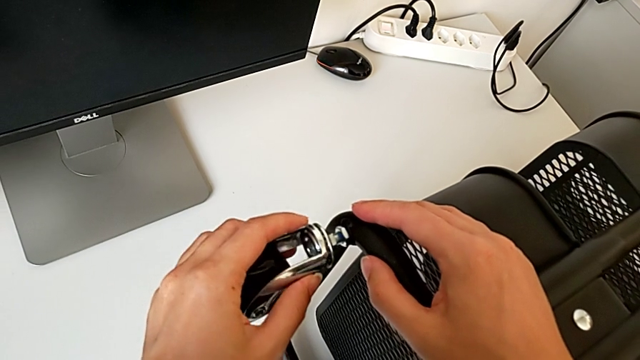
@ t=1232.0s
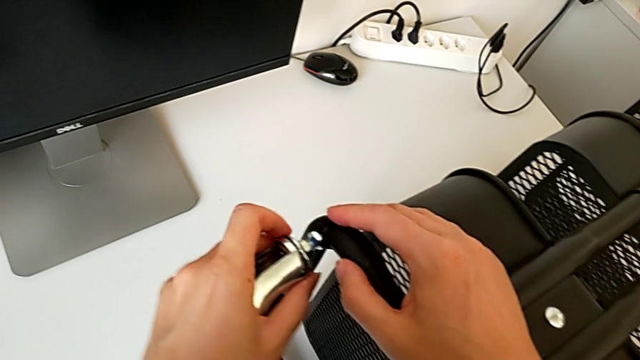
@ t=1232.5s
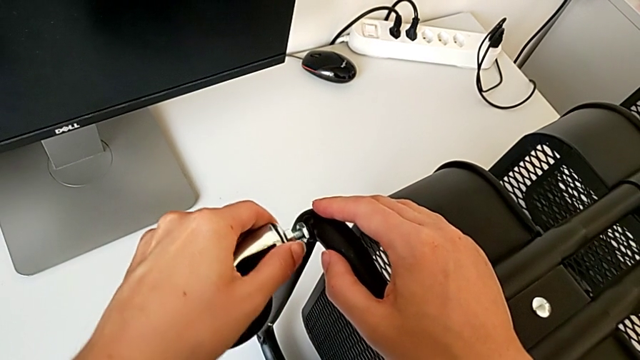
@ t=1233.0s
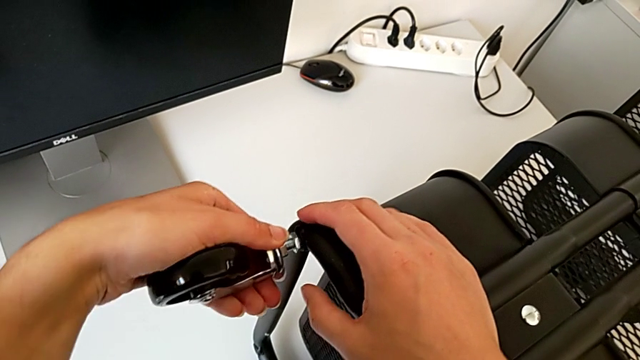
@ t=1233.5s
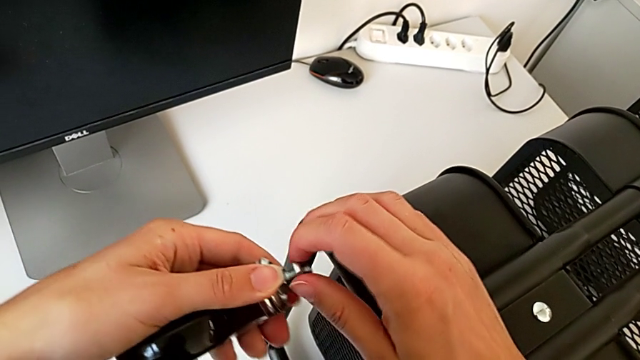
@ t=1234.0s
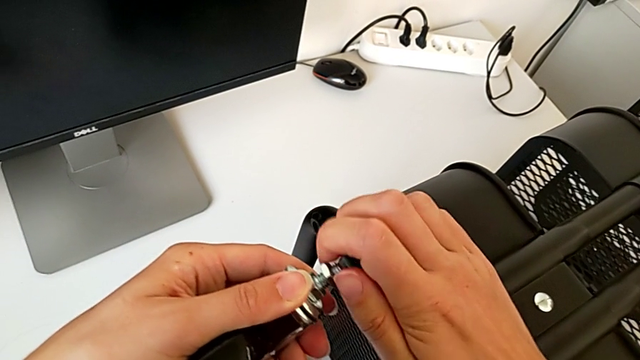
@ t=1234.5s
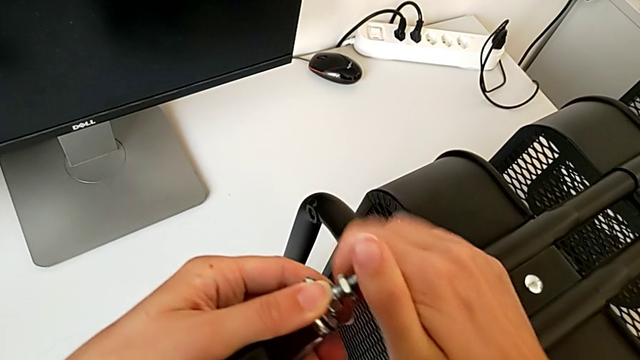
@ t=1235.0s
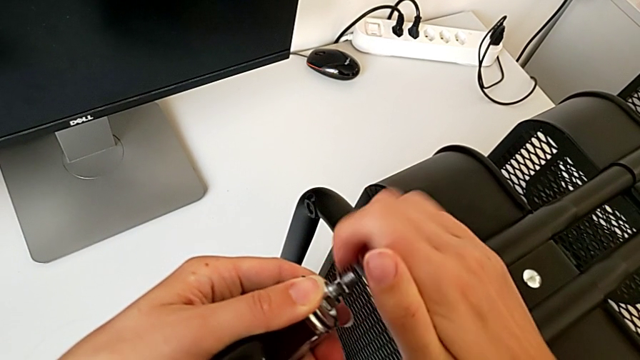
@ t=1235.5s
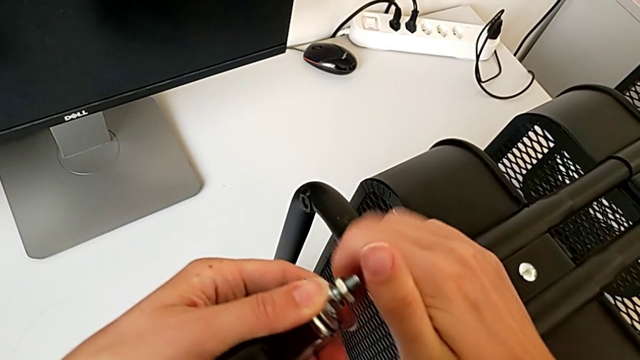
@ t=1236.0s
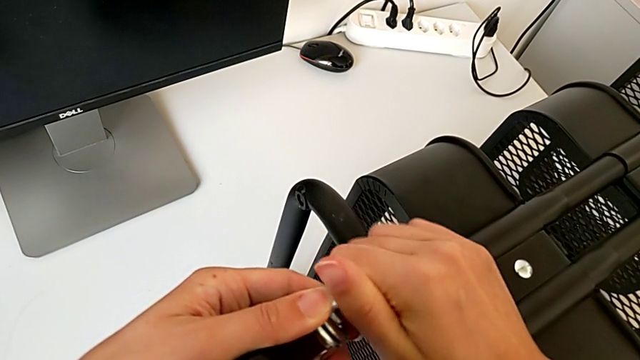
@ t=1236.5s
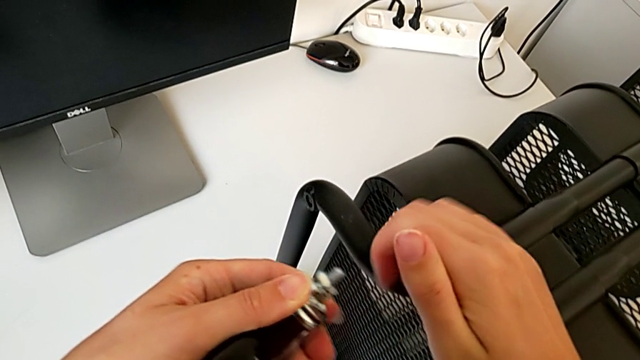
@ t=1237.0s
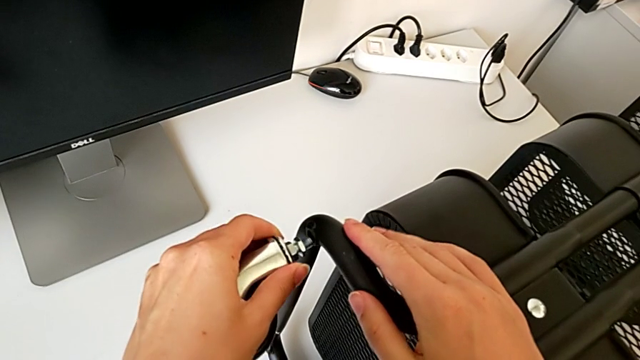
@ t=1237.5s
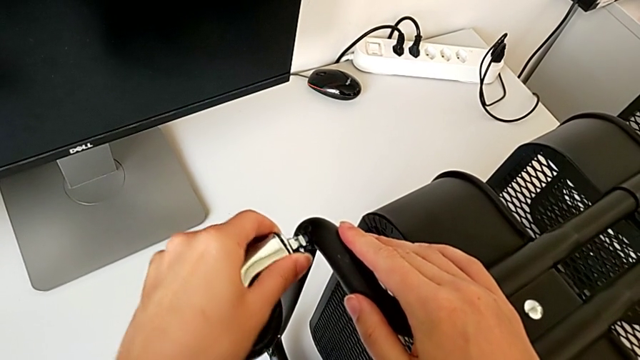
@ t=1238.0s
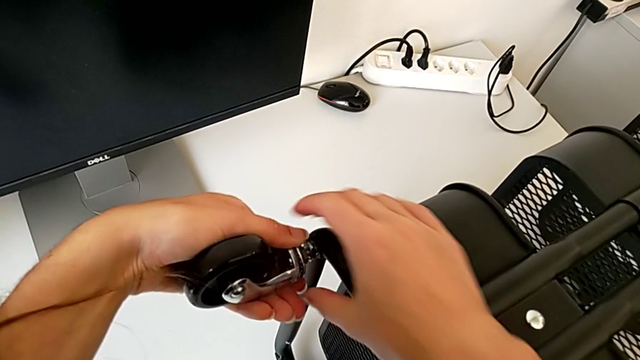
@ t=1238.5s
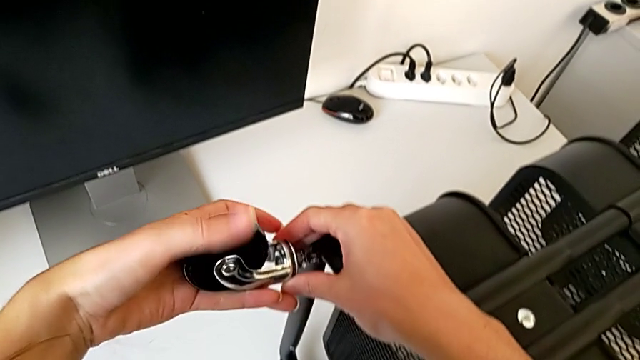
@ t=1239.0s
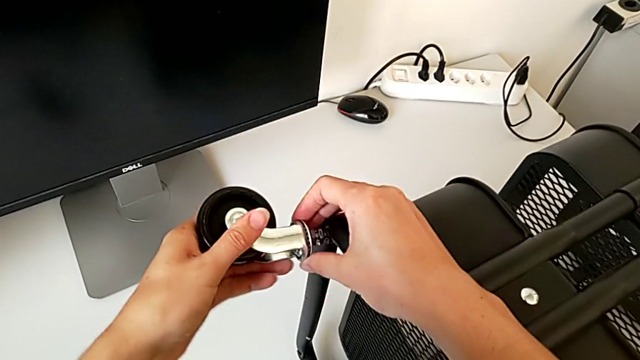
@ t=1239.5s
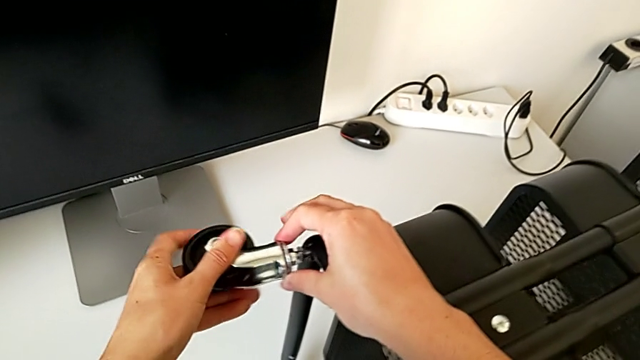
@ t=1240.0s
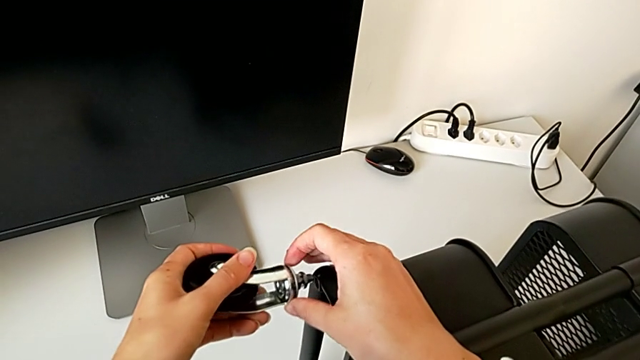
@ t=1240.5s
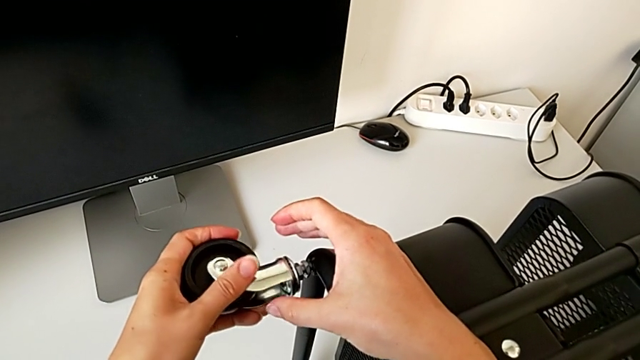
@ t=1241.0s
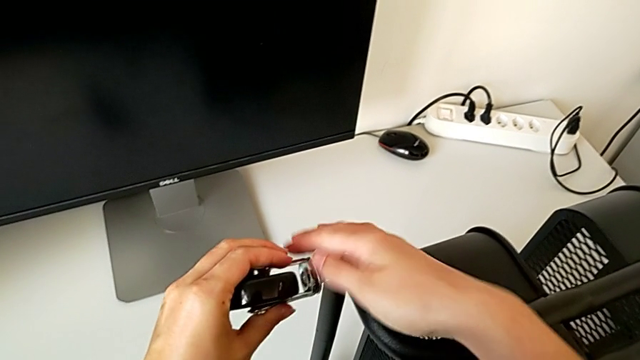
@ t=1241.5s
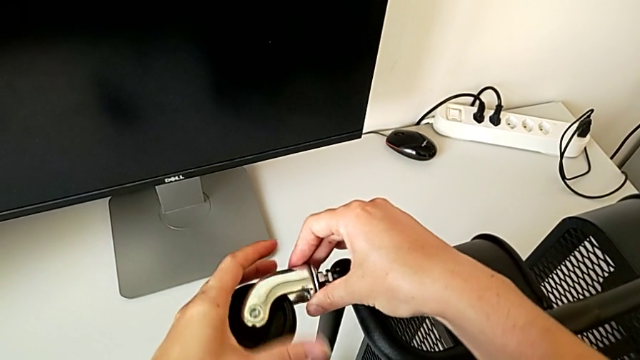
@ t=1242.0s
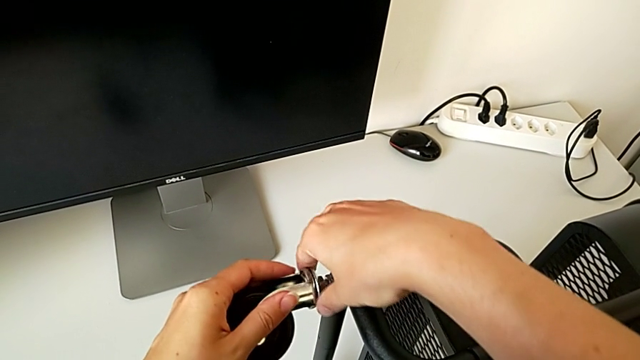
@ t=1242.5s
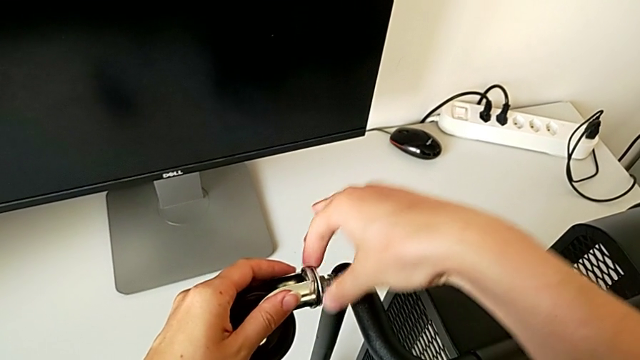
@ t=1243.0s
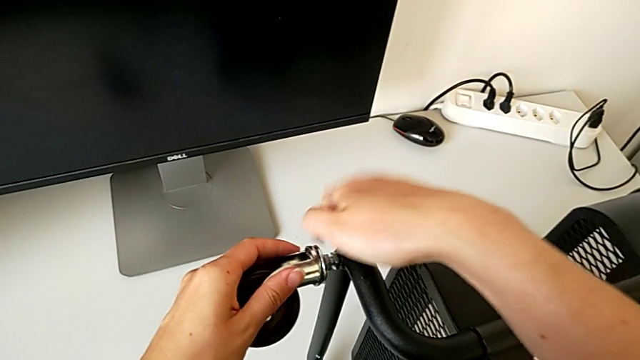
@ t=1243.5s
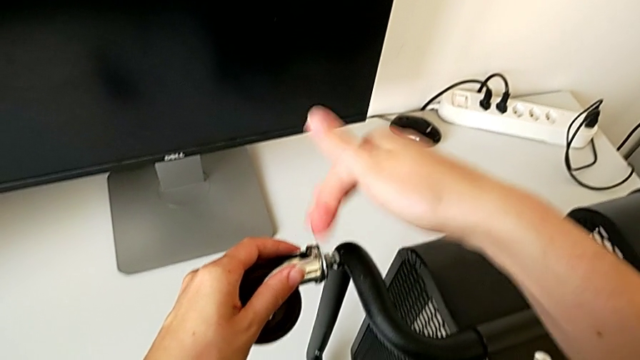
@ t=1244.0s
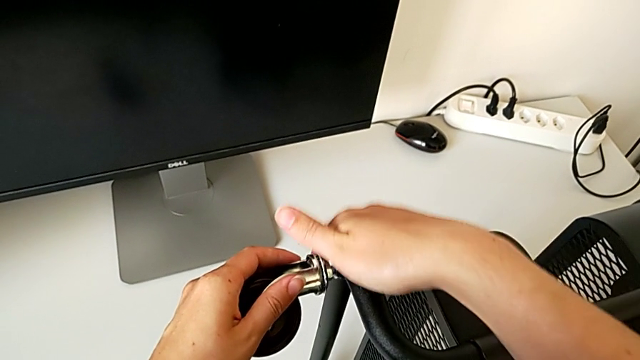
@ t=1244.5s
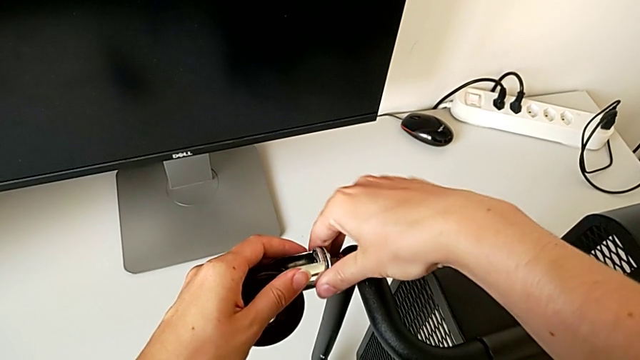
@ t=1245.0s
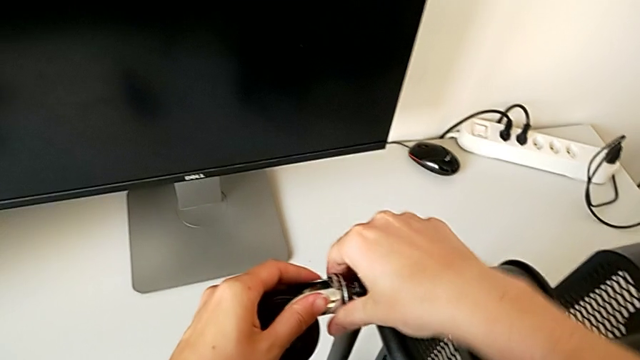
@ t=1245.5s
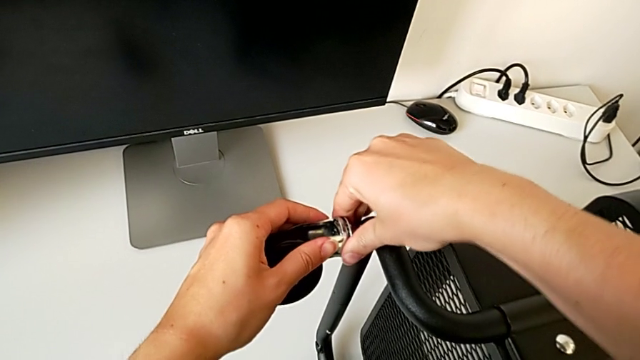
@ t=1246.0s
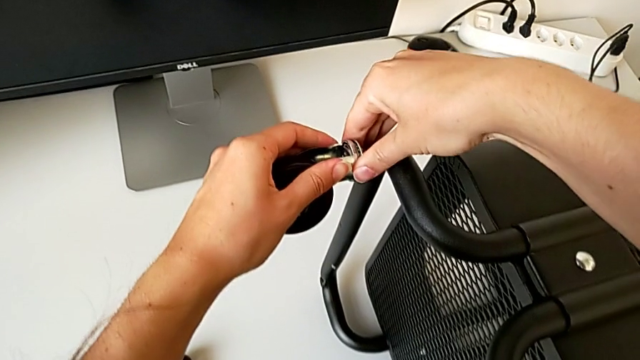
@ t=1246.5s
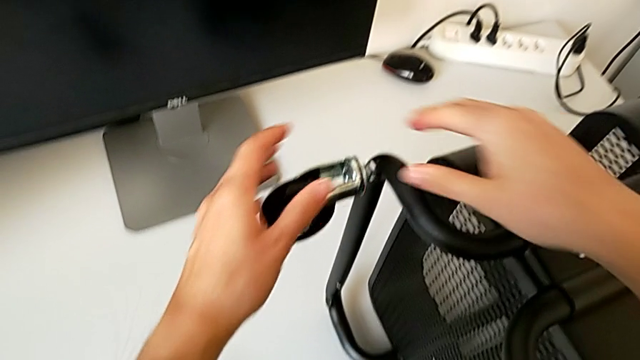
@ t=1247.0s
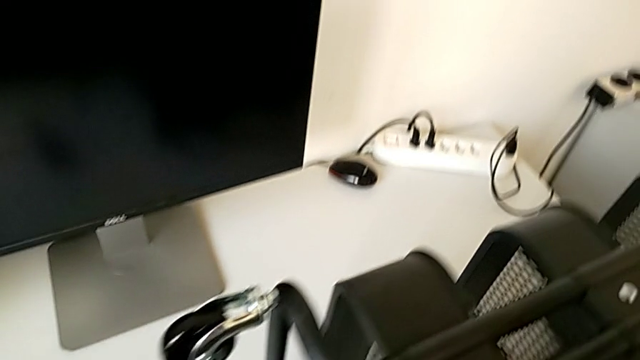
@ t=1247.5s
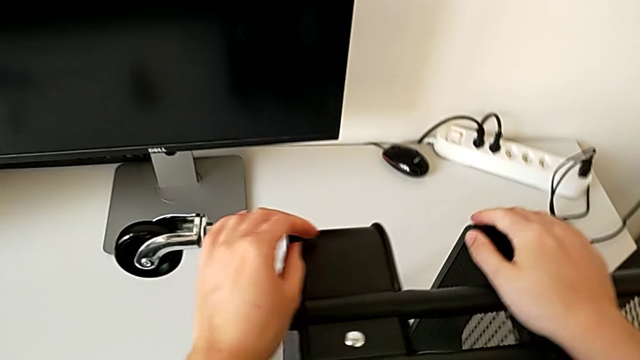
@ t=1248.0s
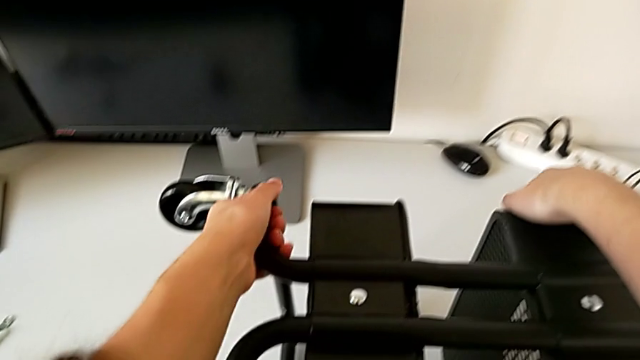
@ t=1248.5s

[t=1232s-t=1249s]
The camera wearer is placing the second wheel on the rolling cart. They wrongly screw the hexagon cap nut.

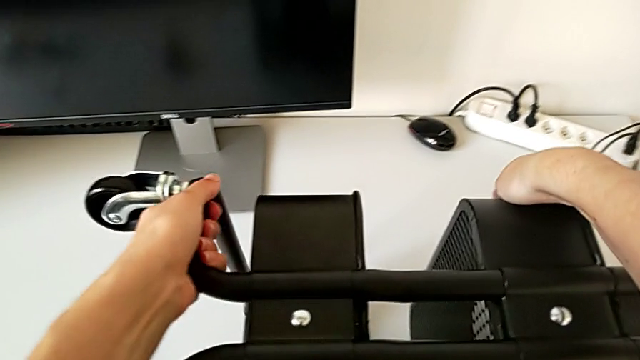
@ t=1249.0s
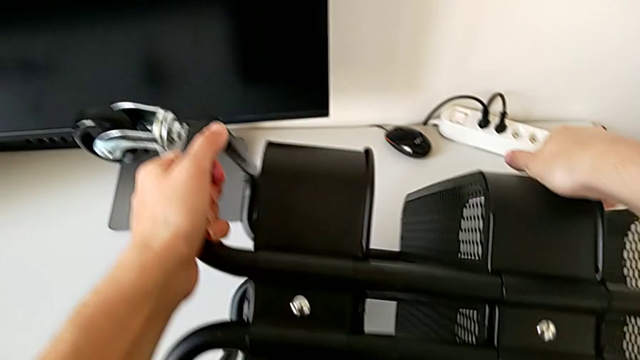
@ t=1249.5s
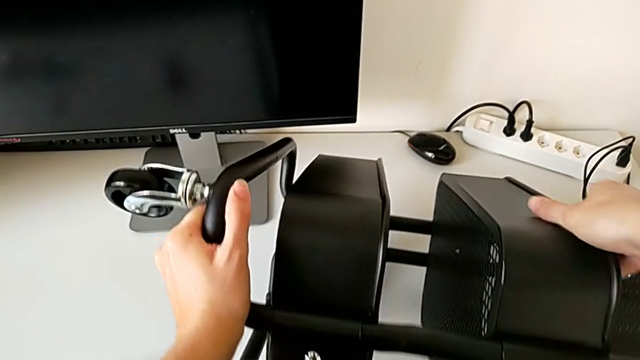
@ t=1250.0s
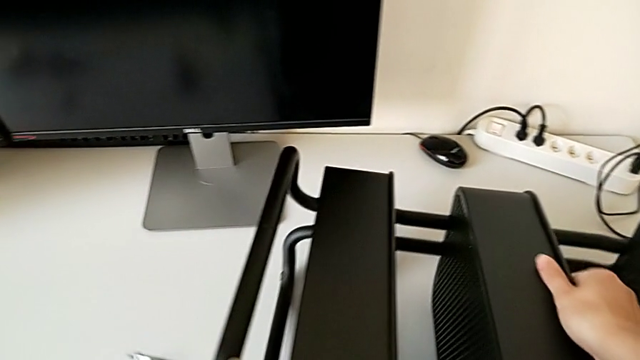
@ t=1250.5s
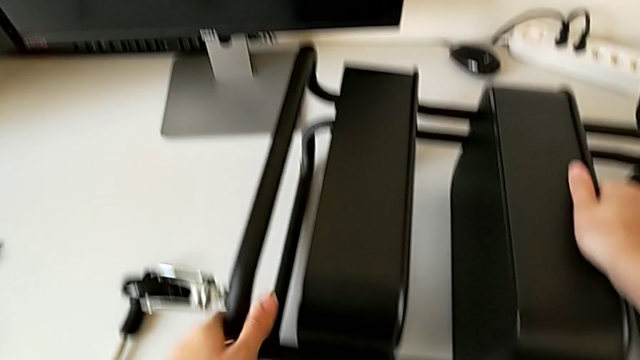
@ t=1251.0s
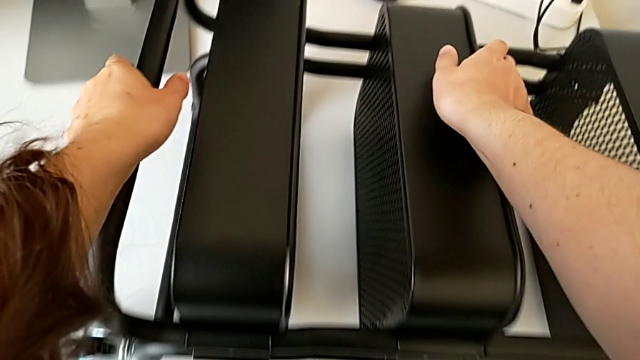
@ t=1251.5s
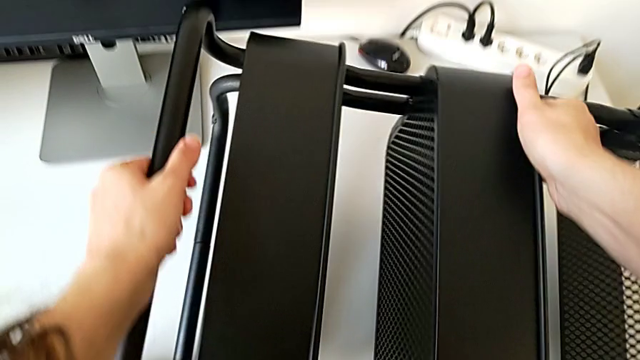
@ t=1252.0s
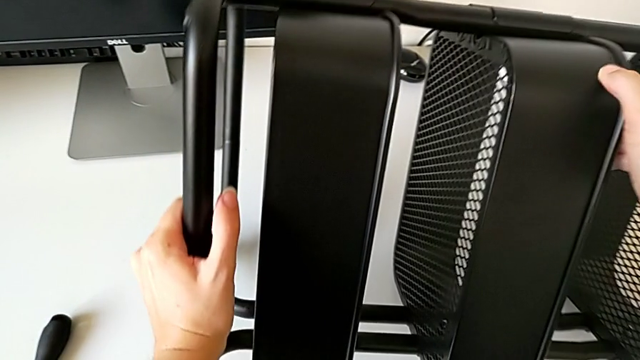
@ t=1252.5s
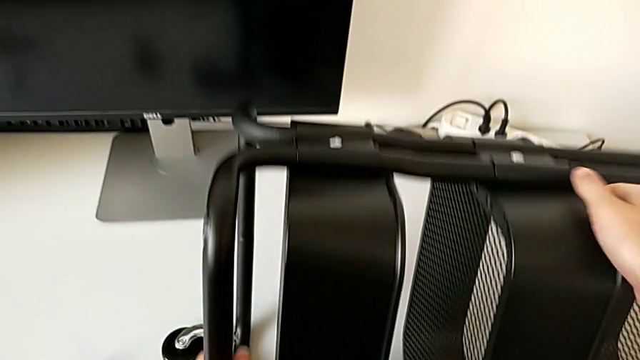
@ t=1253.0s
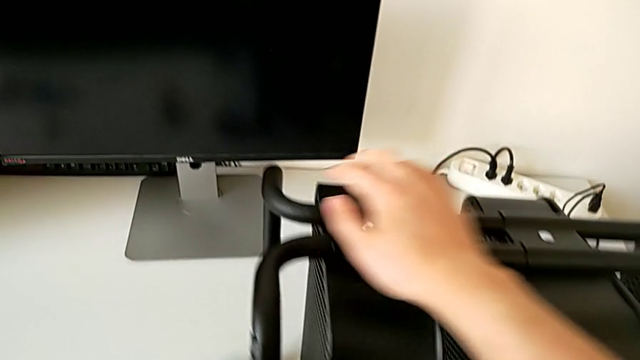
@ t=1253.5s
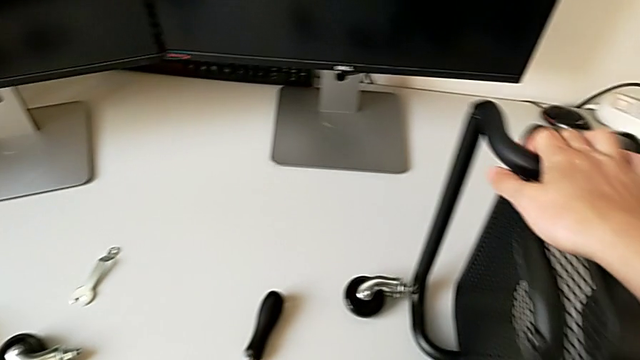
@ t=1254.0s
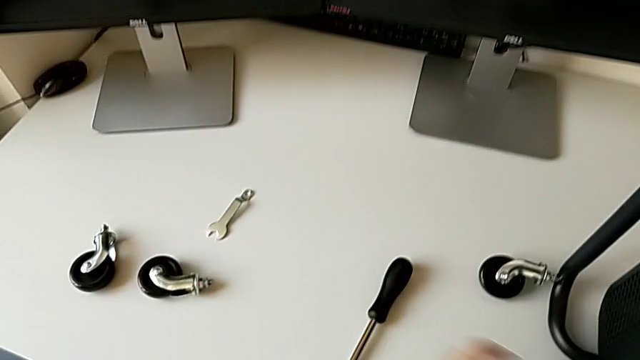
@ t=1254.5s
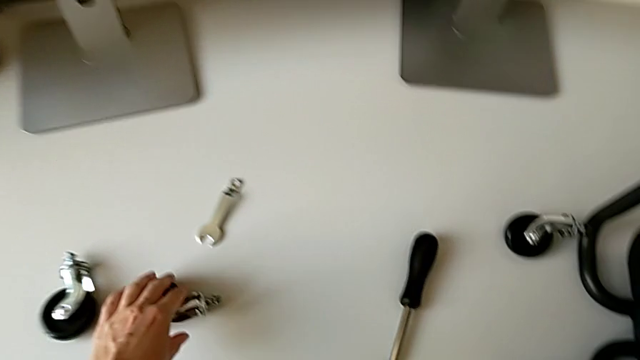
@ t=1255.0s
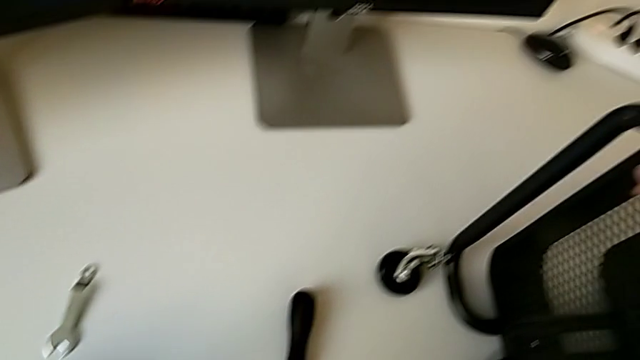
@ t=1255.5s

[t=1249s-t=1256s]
The camera wearer is placing the third wheel on the rolling cart.
